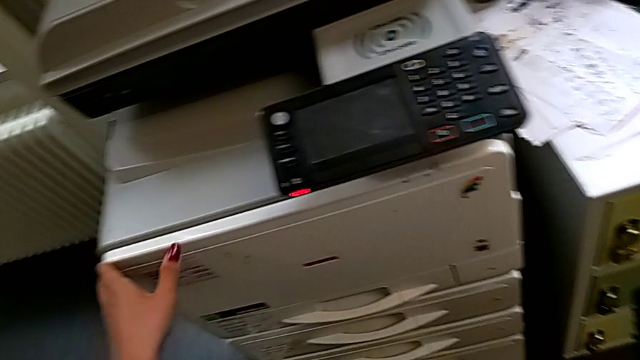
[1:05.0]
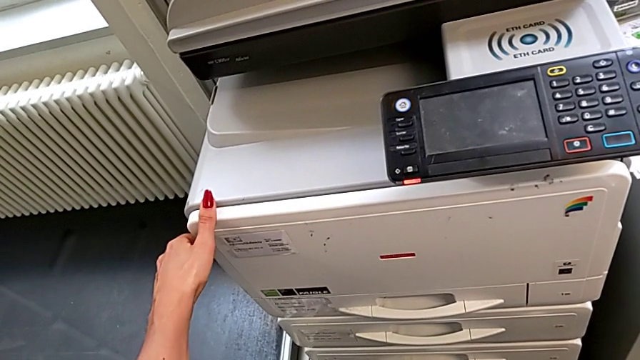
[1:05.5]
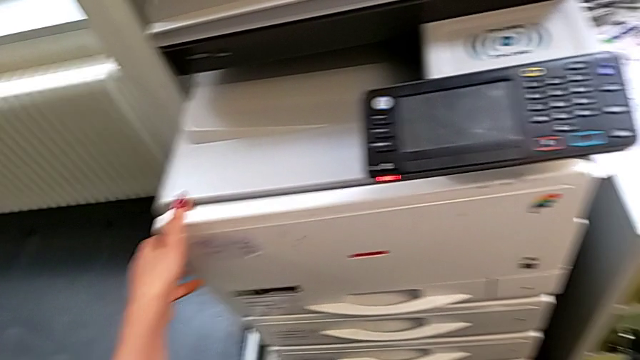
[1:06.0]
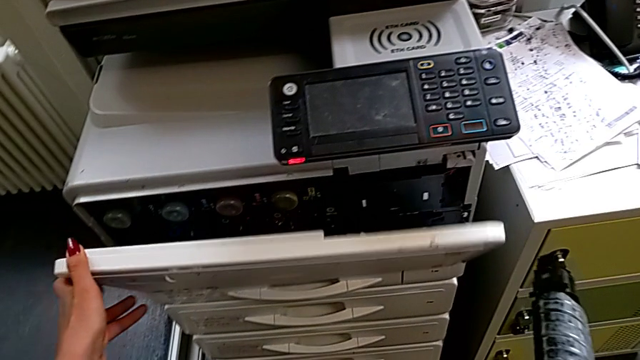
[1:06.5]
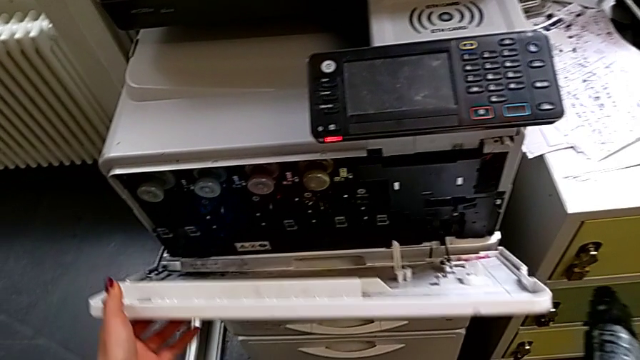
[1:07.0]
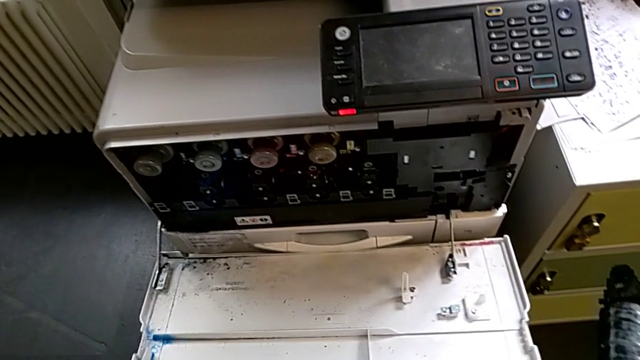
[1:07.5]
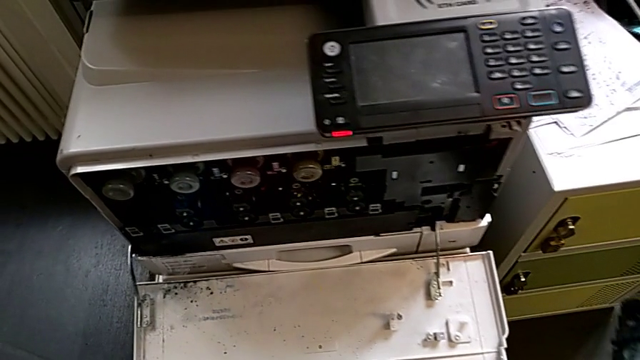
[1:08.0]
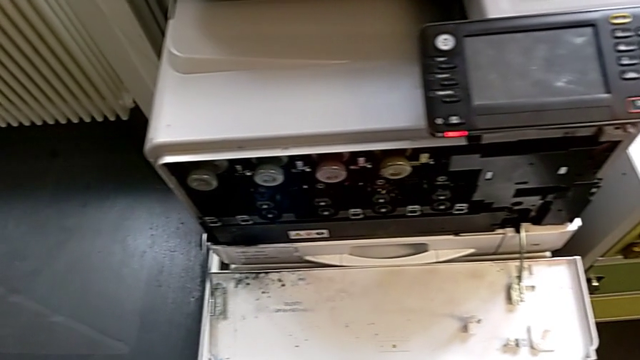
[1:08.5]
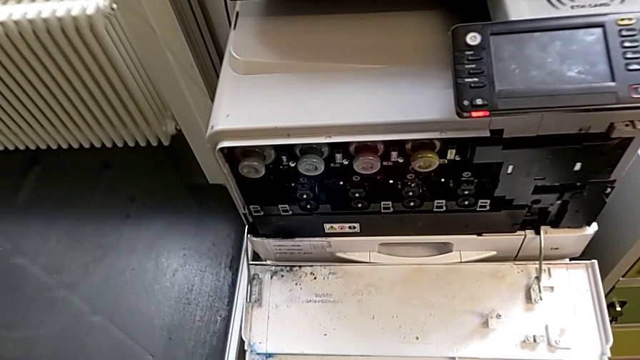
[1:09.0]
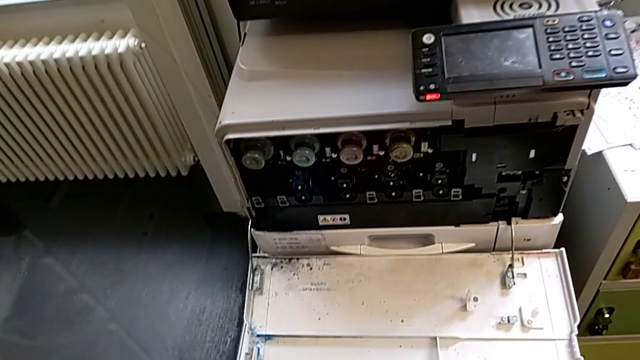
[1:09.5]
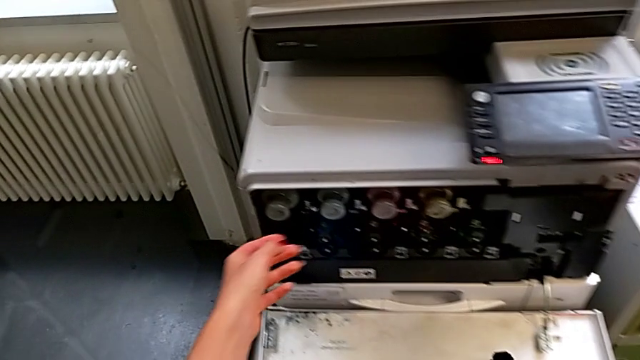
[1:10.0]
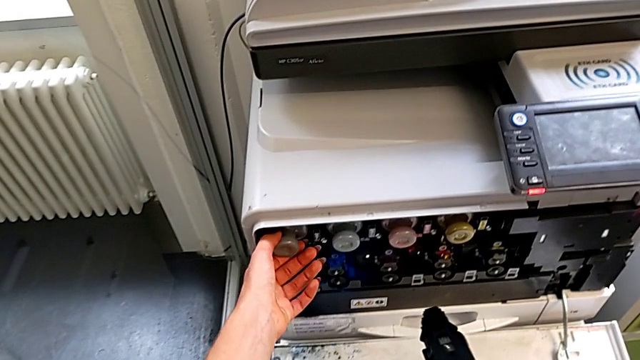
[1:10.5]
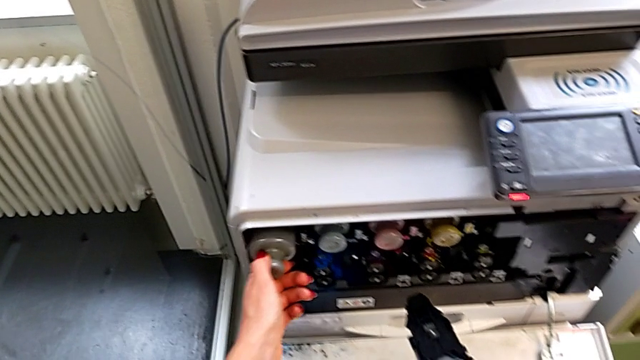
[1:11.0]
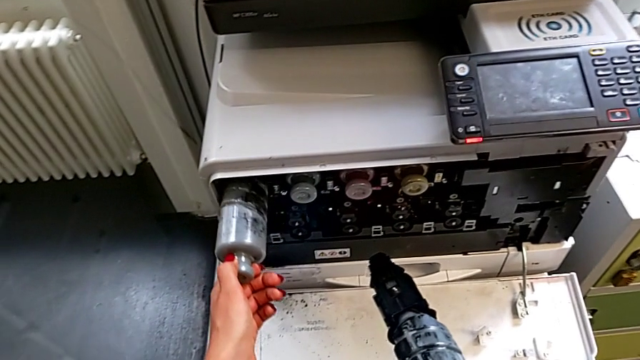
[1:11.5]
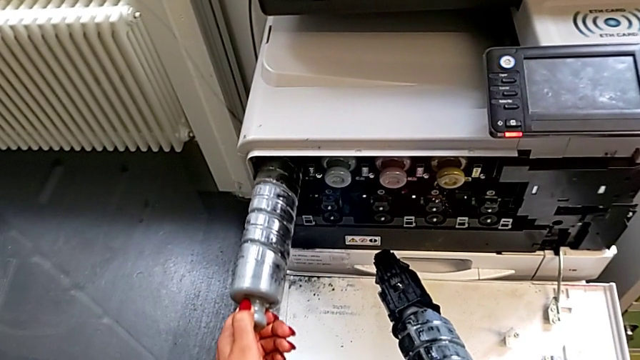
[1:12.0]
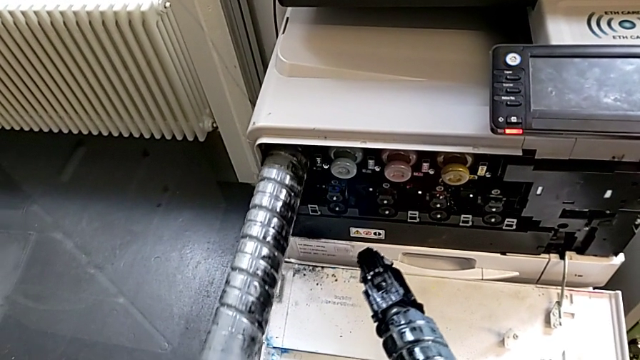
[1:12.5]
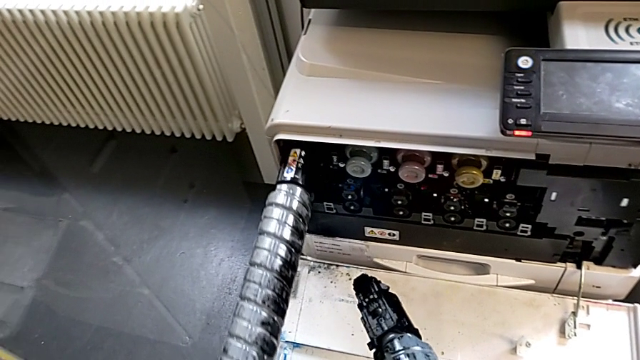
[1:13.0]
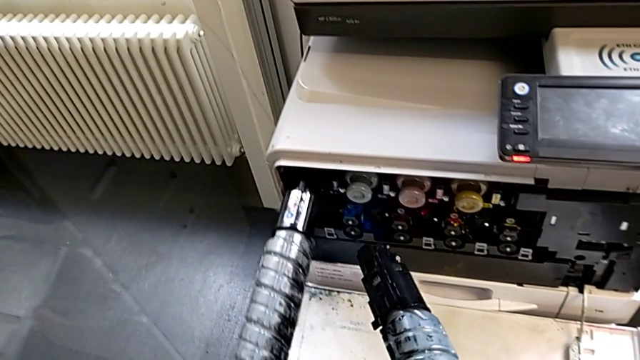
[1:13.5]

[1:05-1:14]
The camera wearer is exchanging a black ink cartridge. They grab the cartridge gate, open it, approach the old ink cartridge, grab it, pull it and withdraw it.

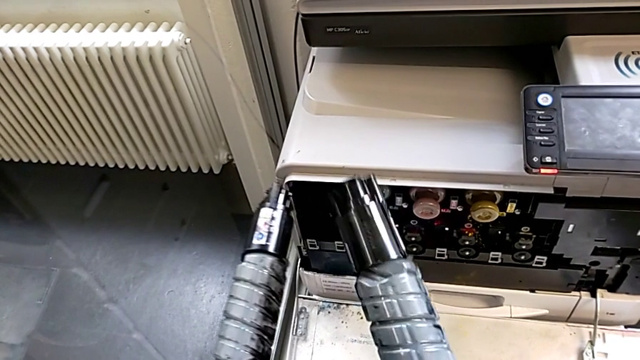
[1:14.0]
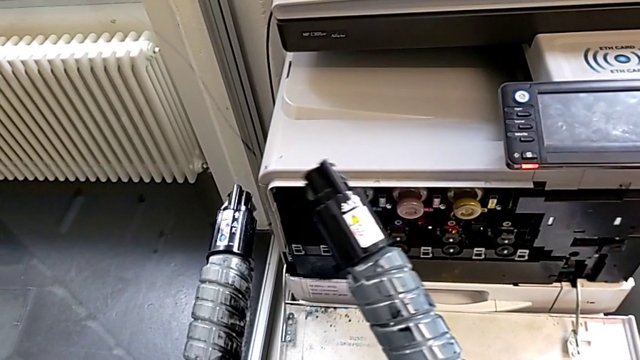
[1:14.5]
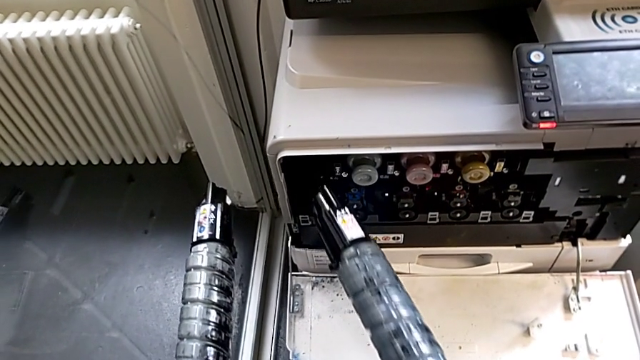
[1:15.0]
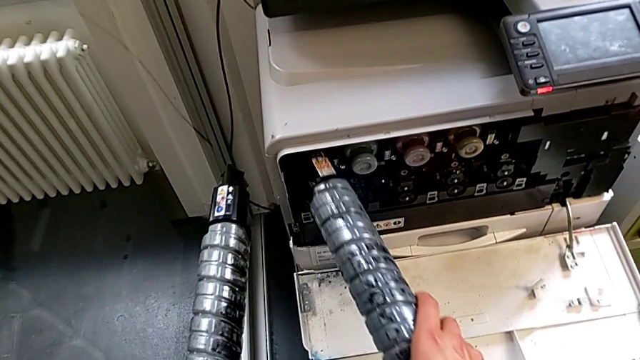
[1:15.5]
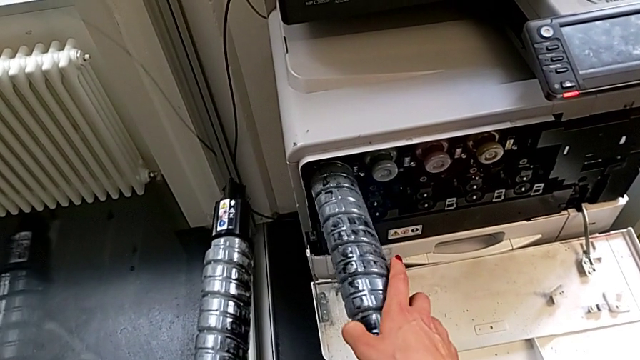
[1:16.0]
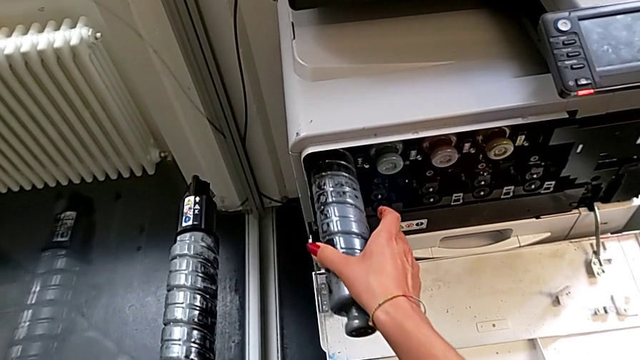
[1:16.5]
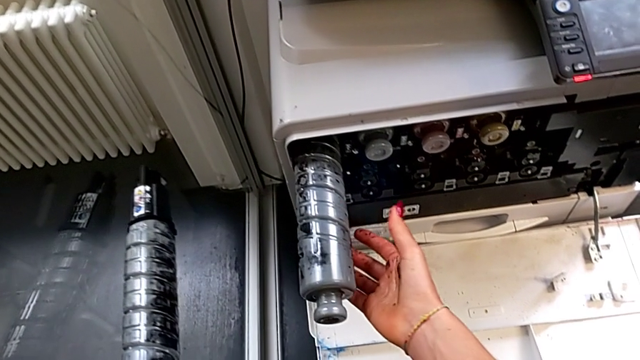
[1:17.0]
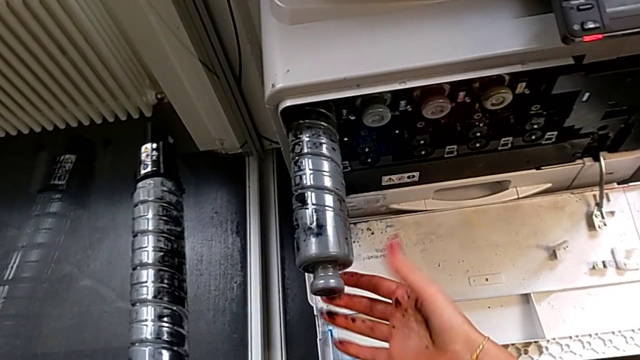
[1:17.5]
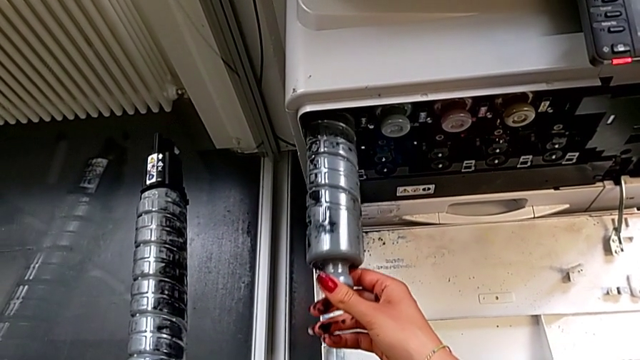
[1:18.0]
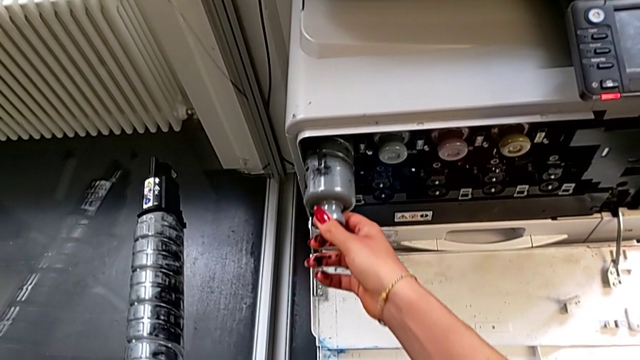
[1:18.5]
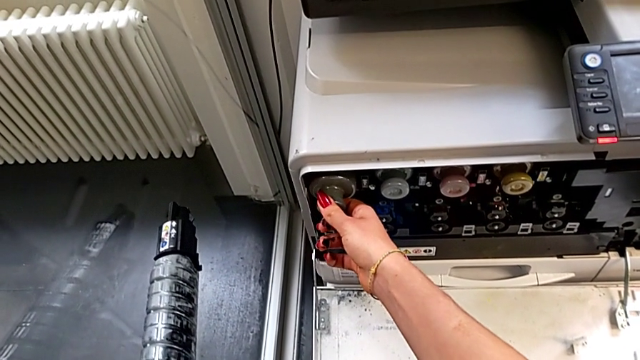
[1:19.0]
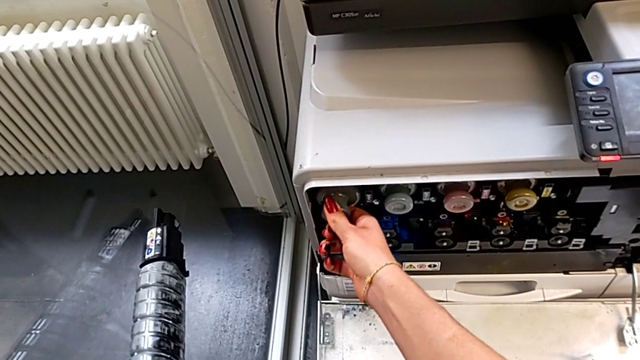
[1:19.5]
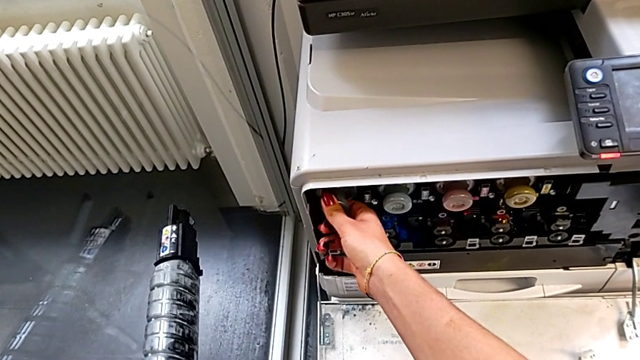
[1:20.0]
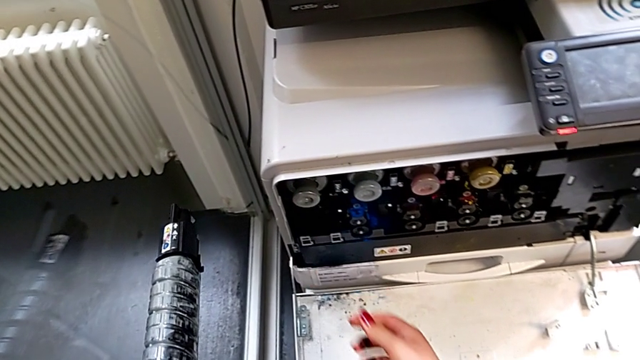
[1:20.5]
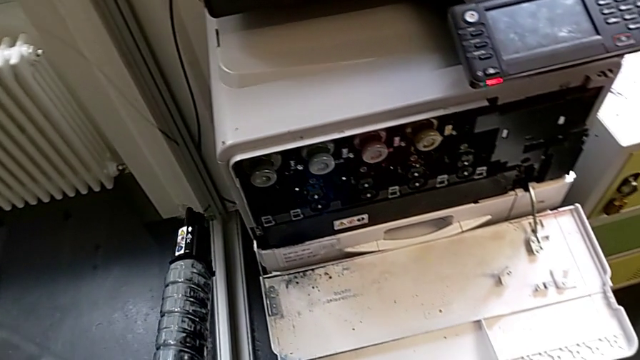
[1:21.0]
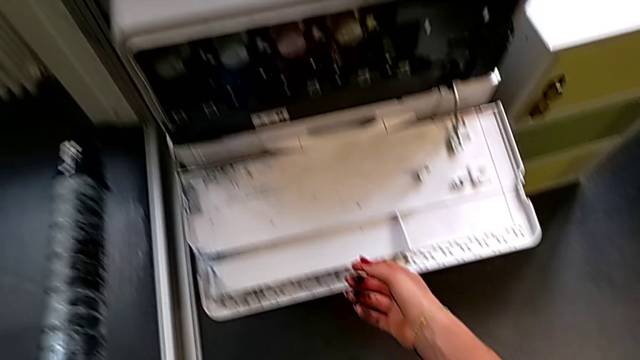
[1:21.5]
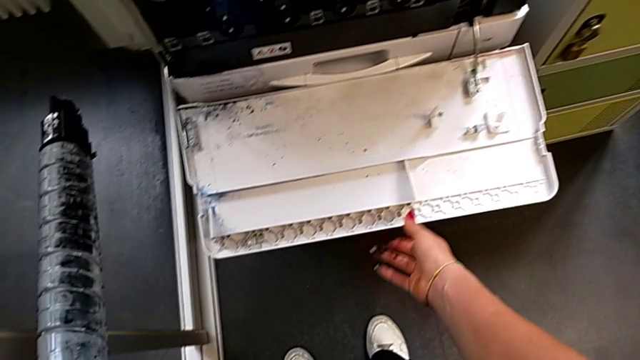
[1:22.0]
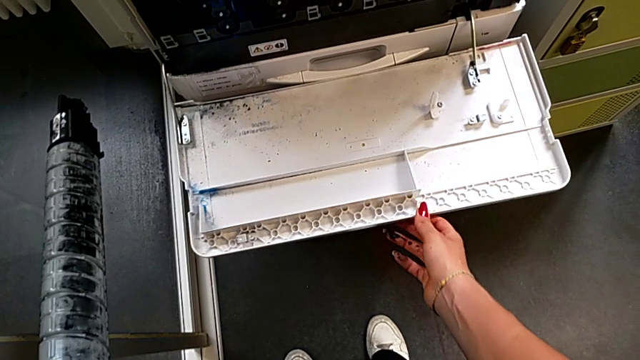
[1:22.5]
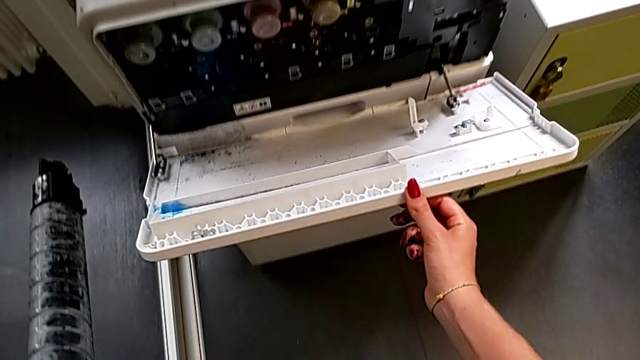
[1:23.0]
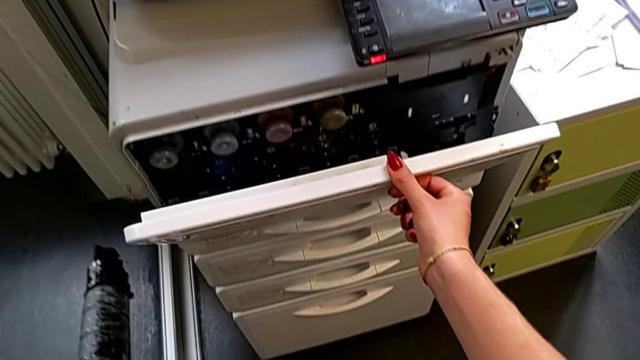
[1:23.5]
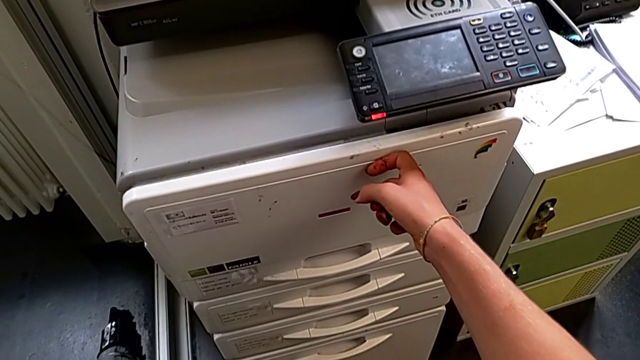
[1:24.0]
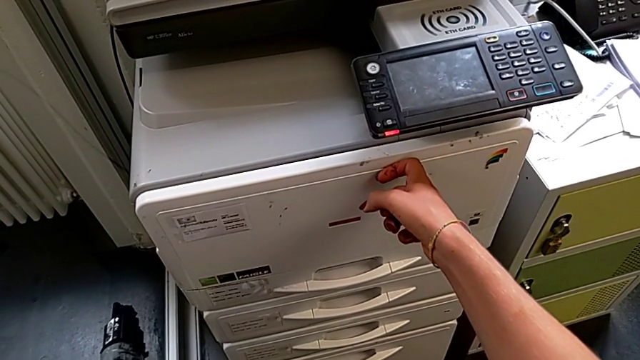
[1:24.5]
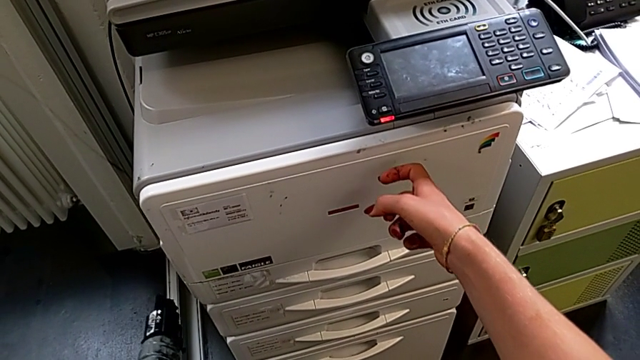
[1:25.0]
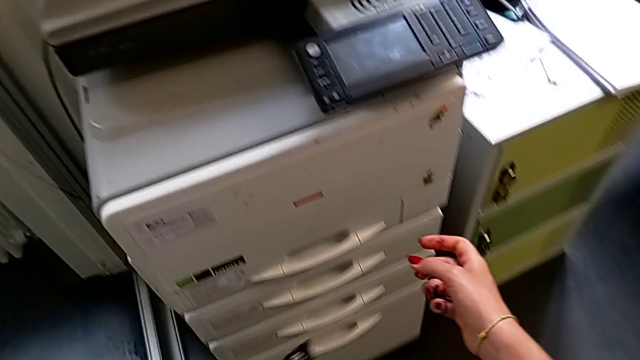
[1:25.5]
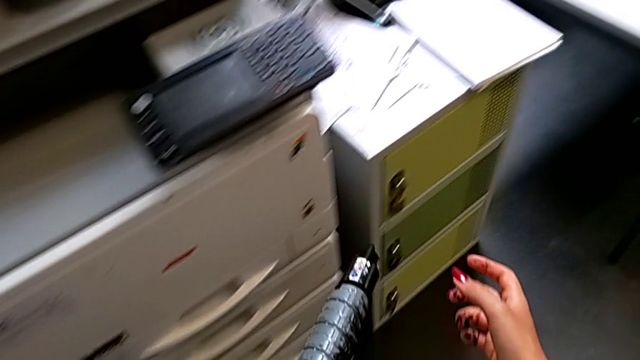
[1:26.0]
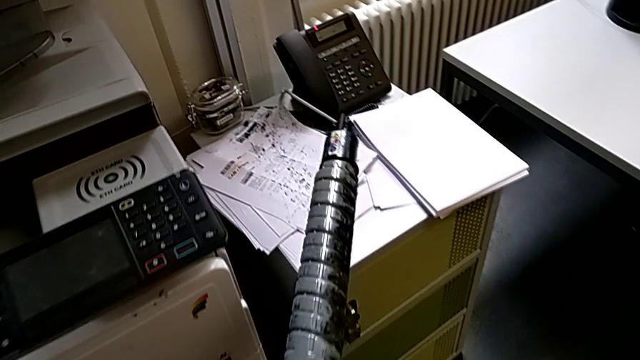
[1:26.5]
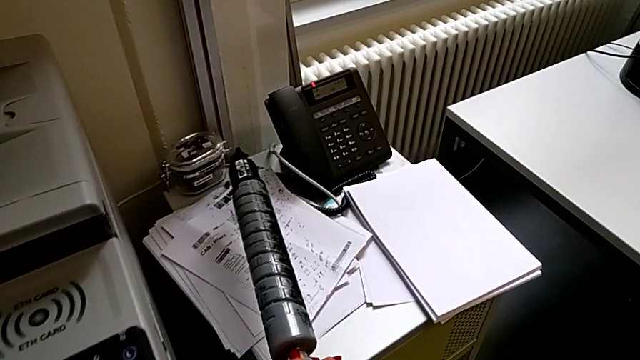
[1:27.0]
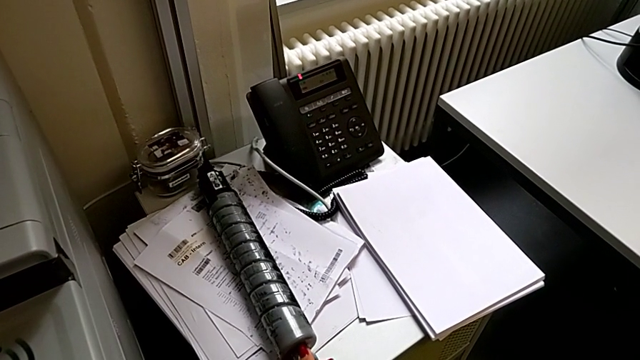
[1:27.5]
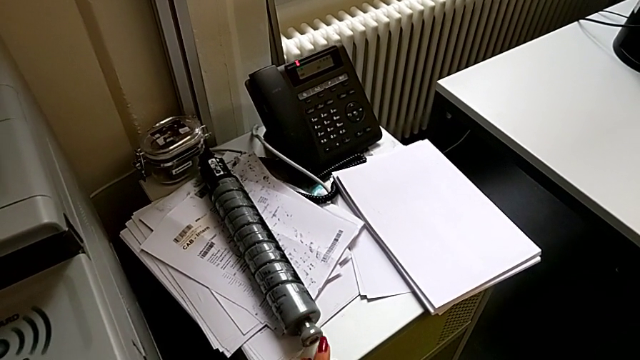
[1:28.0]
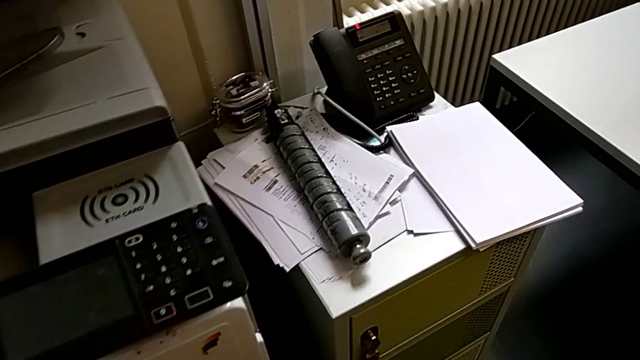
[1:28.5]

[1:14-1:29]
The camera wearer is exchanging a black ink cartridge. They approach the new ink cartridge, insert it and push it. They approach the cartridge gate, close it and place the new ink cartridge.
